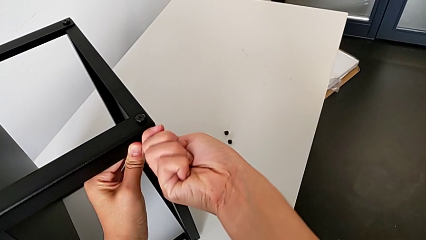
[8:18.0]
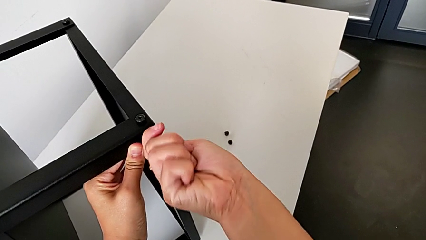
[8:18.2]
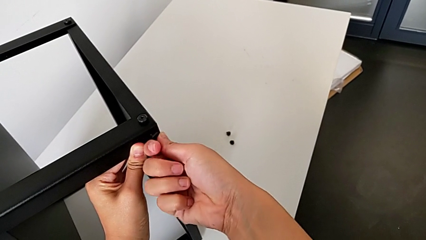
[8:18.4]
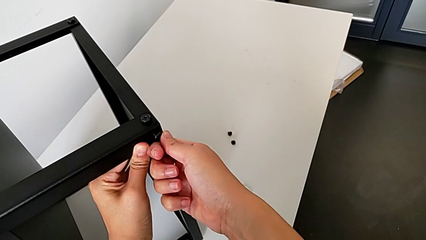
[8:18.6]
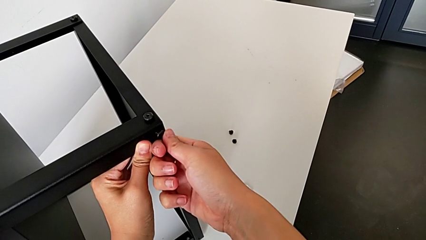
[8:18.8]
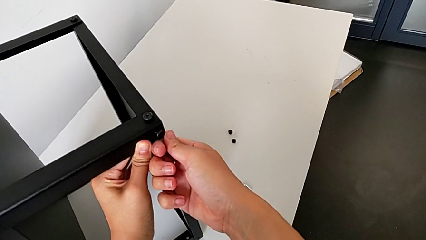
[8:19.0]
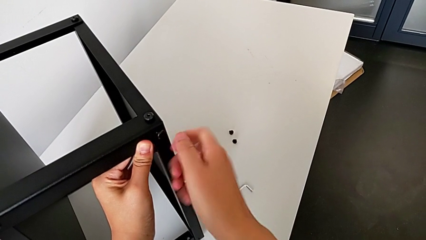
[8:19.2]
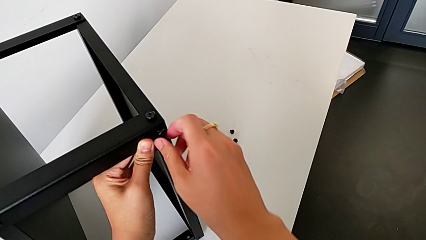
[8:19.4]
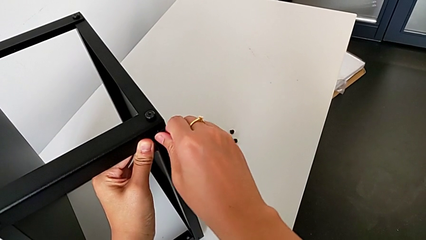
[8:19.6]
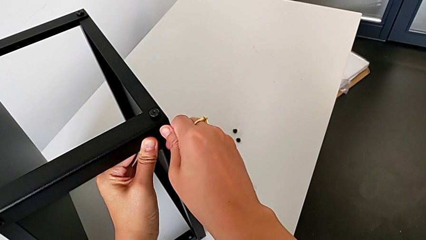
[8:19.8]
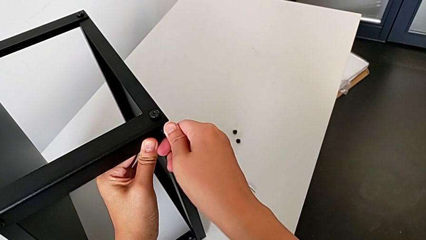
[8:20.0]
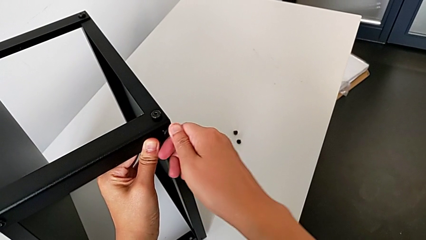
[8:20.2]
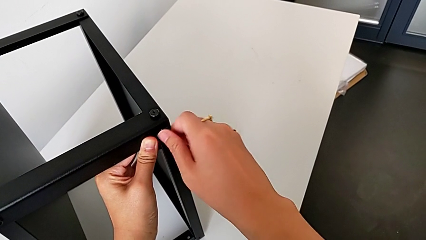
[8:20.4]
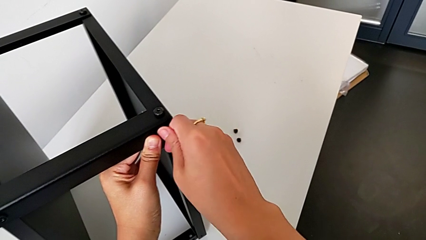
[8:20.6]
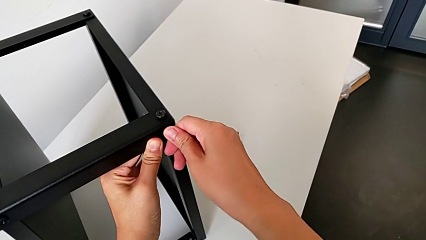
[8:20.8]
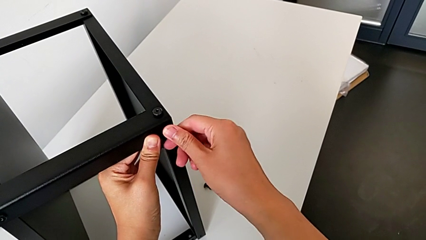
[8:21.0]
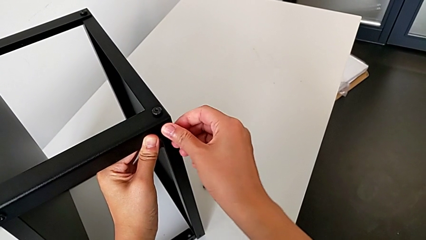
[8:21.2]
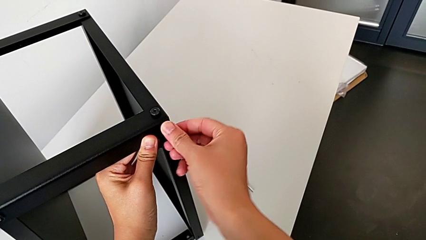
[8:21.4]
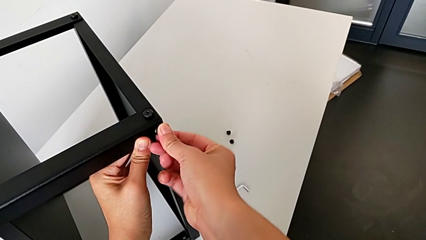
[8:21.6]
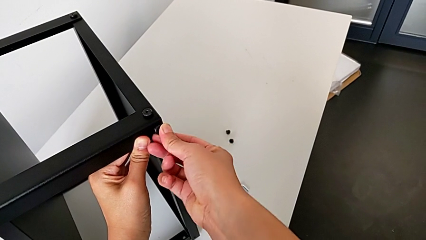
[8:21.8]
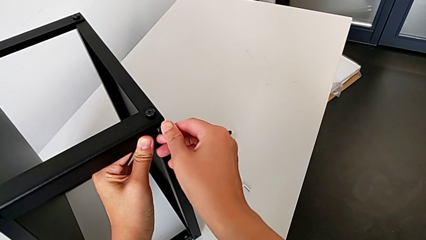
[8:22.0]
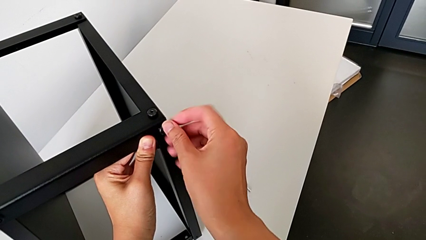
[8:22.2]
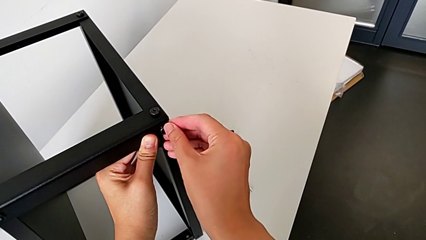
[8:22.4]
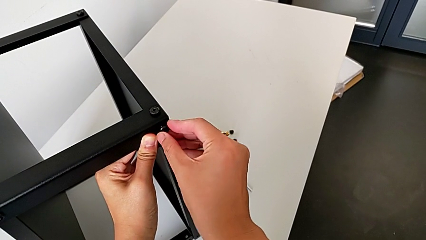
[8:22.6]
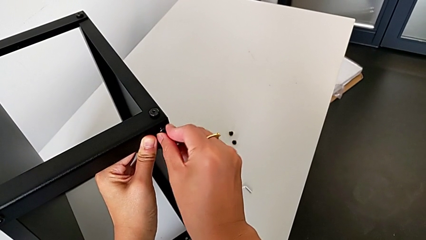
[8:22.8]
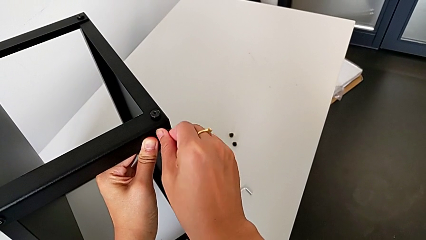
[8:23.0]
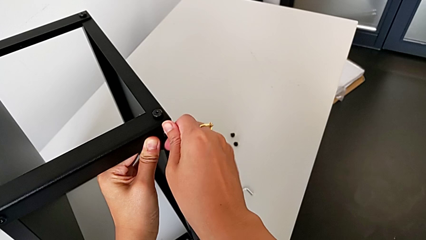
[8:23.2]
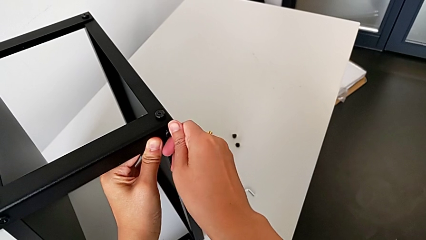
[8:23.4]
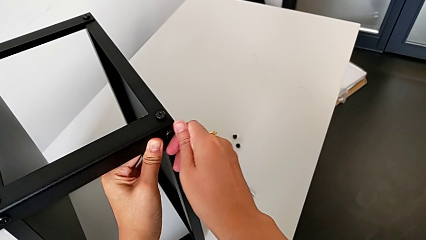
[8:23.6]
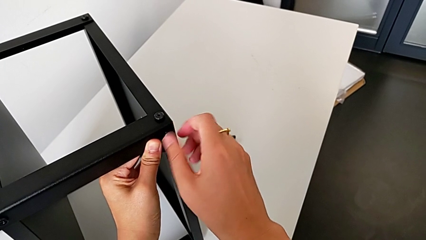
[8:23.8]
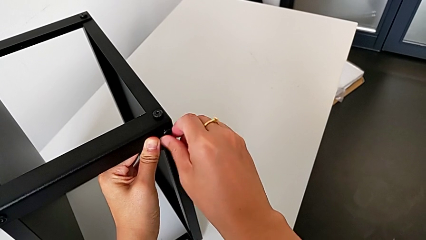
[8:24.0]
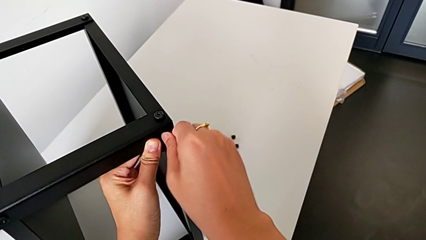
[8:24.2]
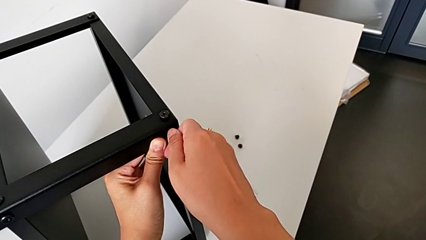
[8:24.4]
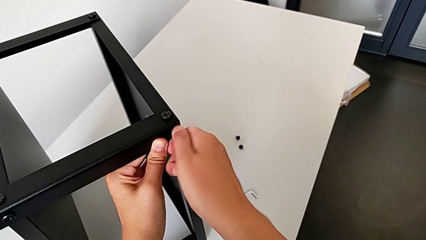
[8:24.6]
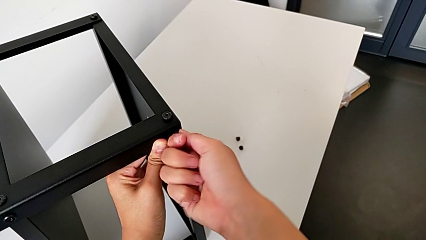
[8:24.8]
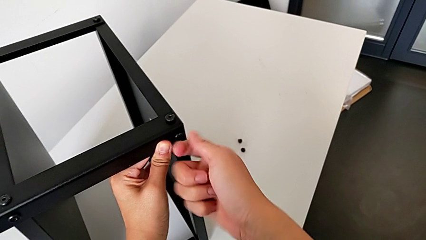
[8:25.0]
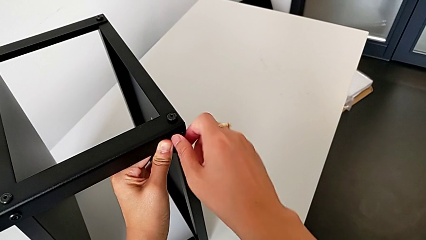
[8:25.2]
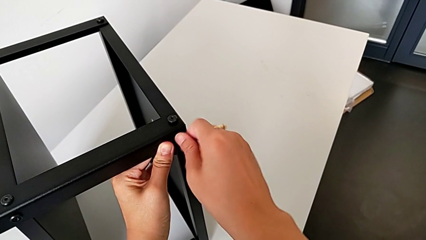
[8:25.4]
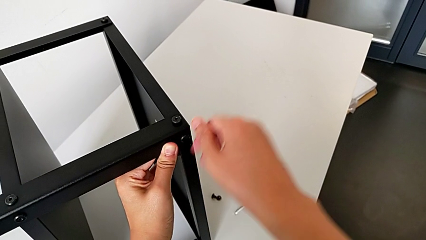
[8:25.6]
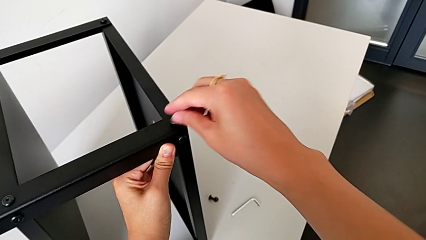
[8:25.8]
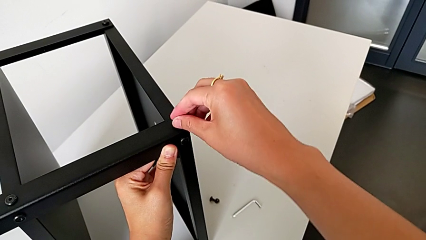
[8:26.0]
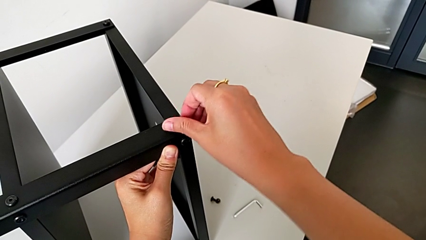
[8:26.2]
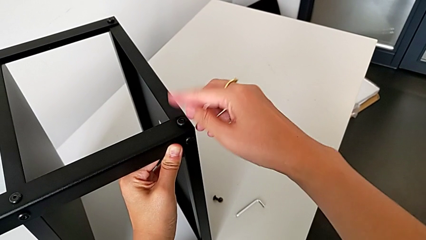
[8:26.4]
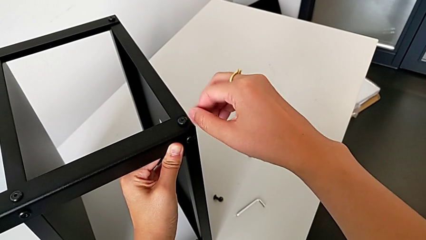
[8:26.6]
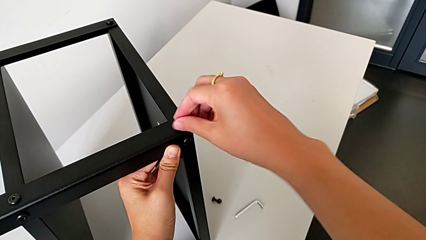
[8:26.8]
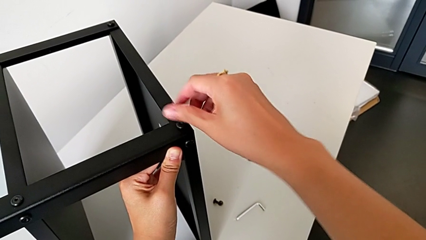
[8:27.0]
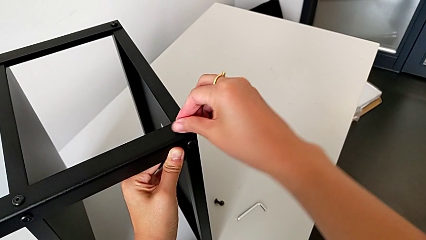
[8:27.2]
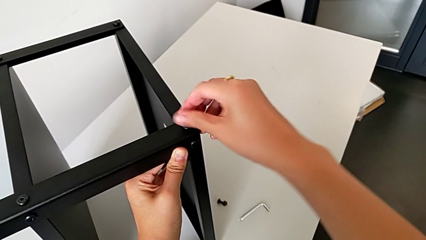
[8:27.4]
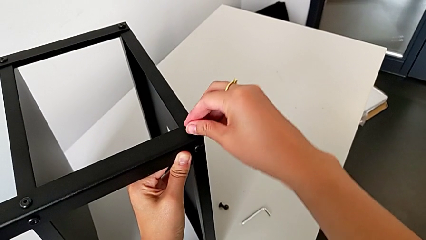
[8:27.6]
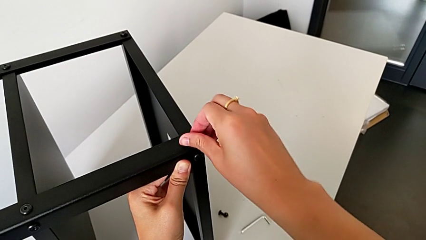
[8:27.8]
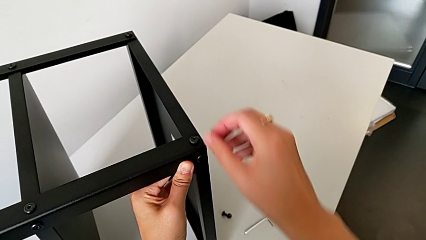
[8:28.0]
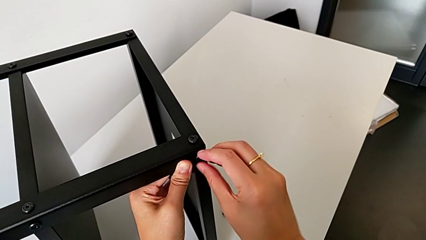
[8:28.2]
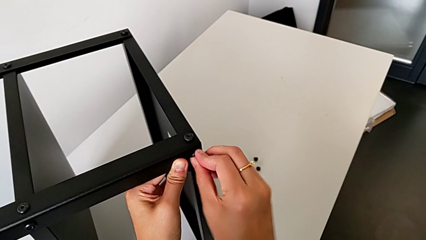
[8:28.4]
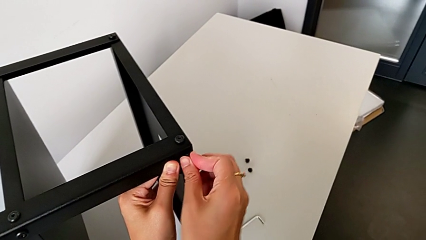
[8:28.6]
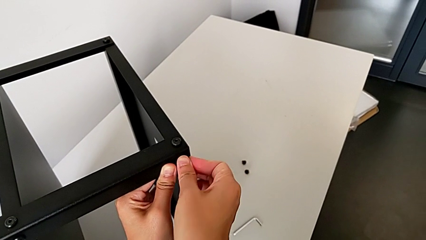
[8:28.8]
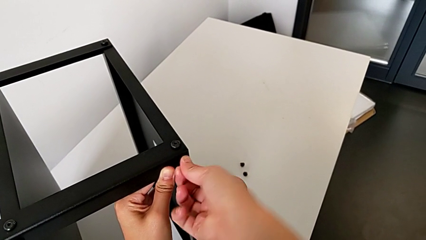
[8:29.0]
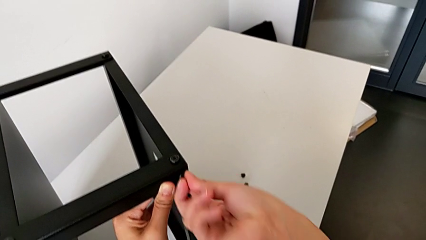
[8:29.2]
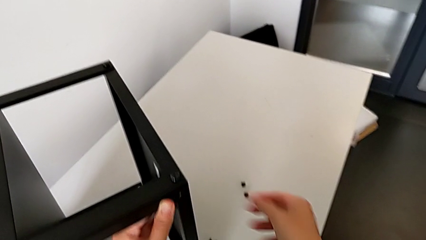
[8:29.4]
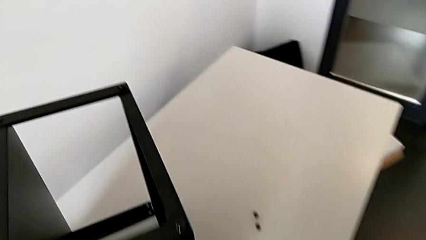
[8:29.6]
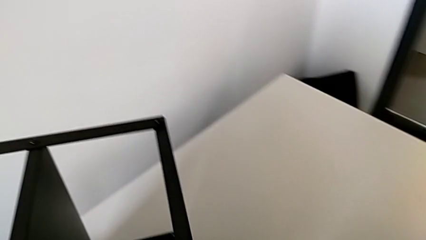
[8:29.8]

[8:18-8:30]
The camera wearer is assembling the second leg onto the top tray. They screw the hex socket head three times and grab the Allen wrench.

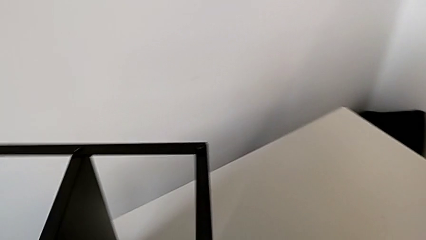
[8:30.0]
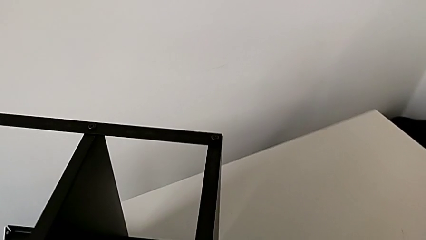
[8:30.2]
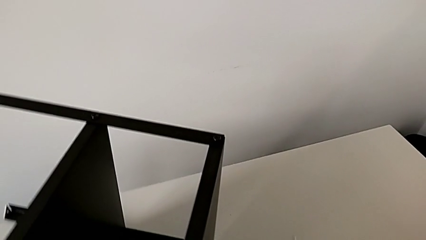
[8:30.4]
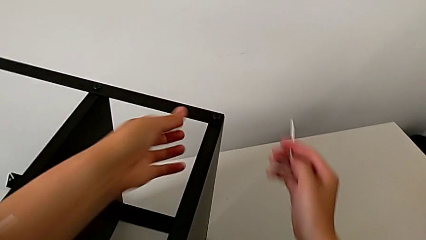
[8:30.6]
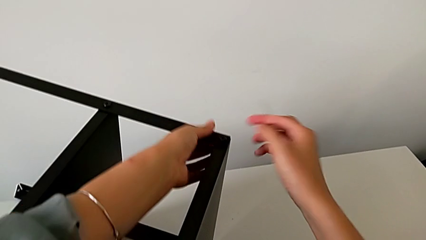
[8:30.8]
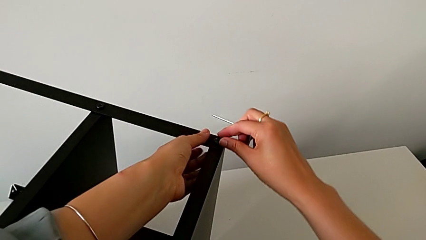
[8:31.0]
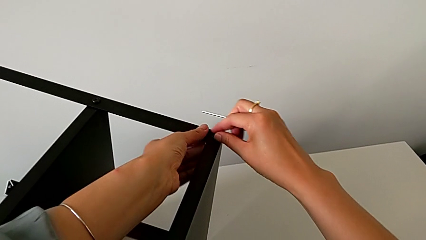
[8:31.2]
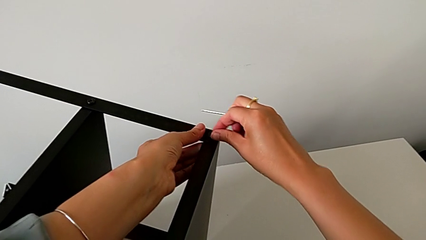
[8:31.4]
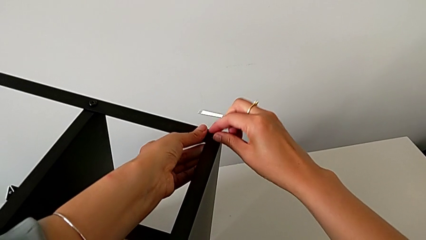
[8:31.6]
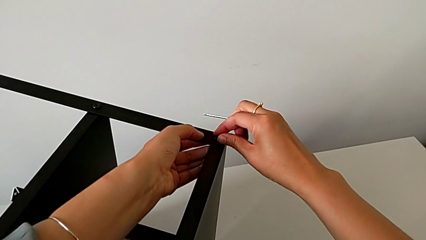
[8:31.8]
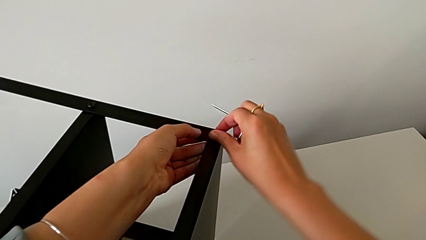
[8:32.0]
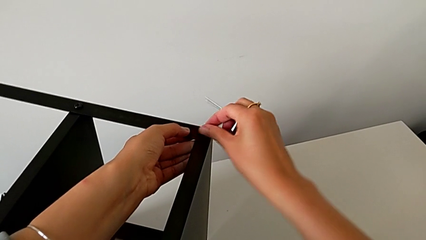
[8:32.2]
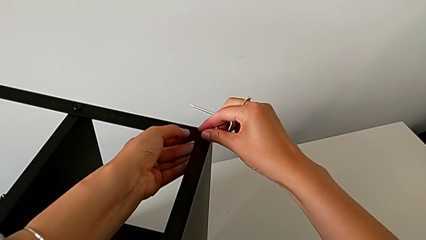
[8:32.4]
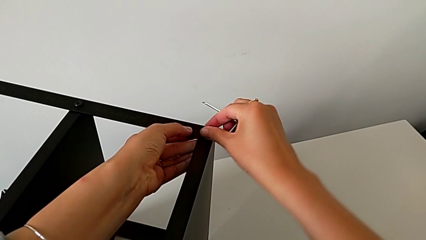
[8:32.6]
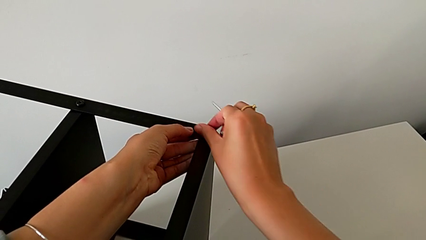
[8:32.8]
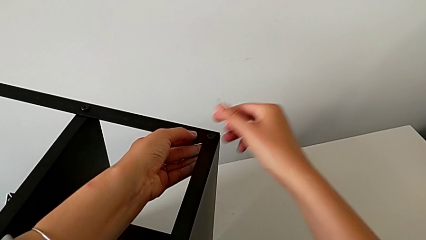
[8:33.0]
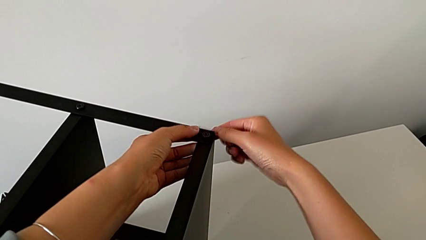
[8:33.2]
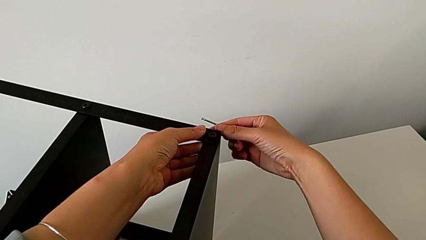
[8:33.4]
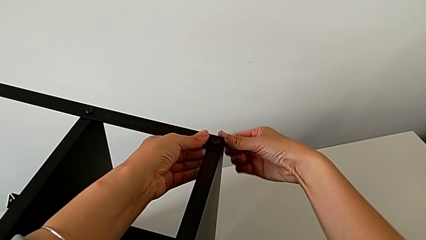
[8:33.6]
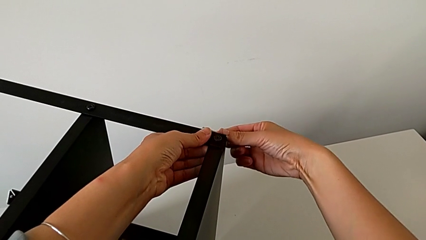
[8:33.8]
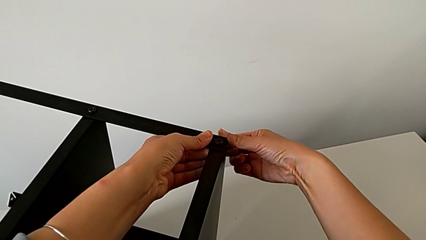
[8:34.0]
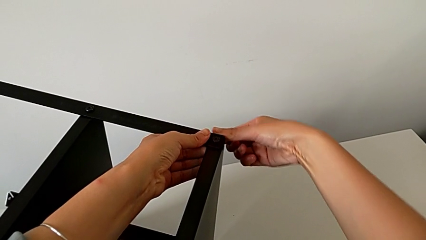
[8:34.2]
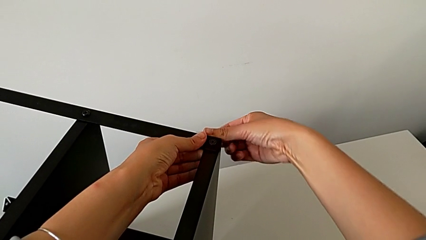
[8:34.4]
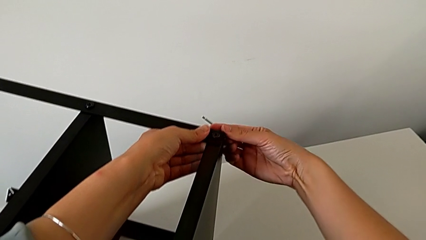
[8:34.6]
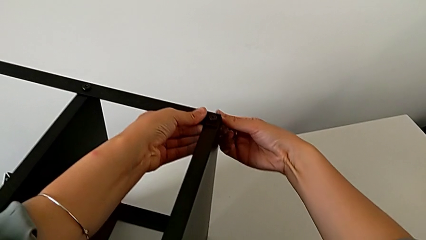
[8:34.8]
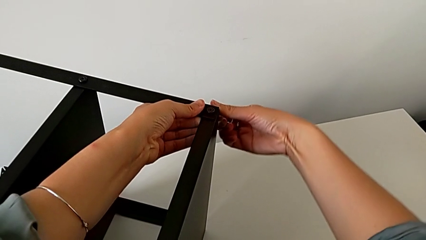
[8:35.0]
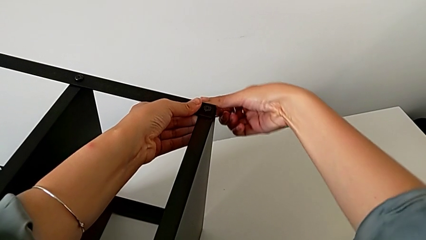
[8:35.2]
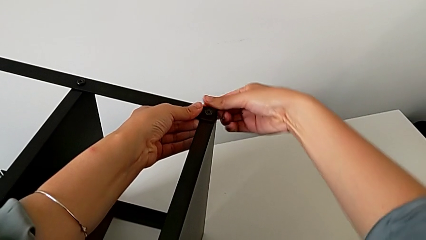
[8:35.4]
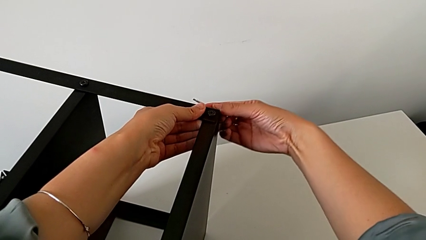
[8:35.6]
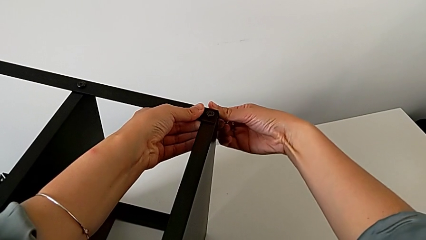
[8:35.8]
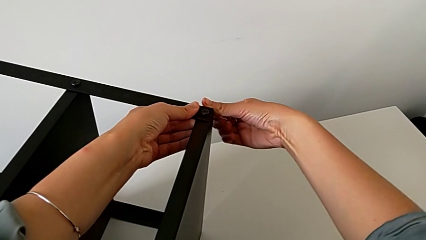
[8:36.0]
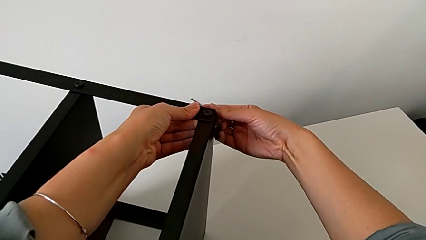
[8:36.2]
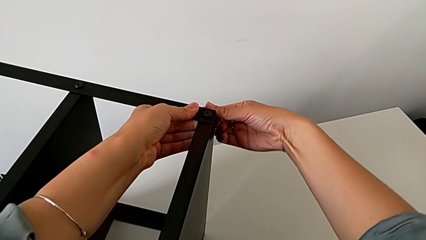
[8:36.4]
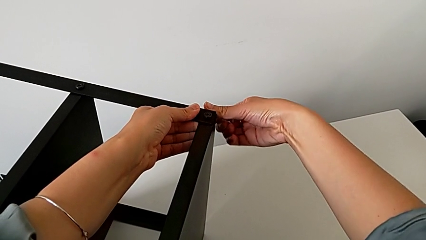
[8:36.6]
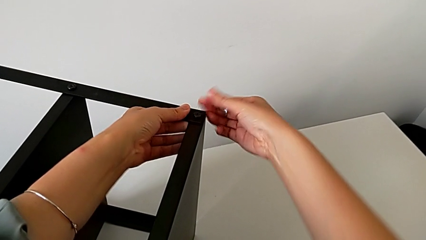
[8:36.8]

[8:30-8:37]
The camera wearer is assembling the third leg onto the top tray. They approach the hex socket head and screw it.
